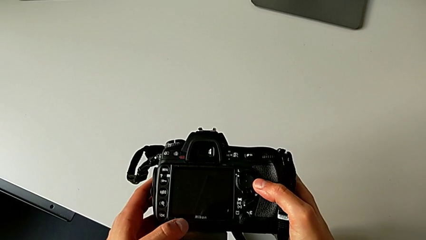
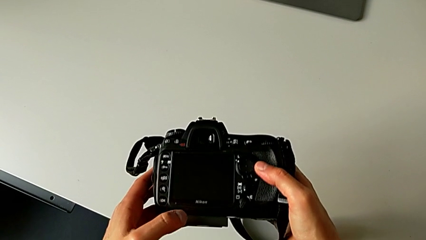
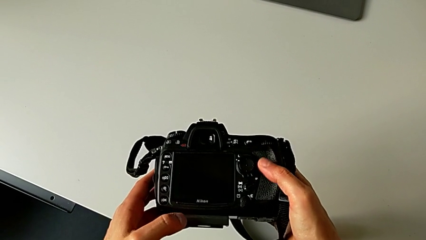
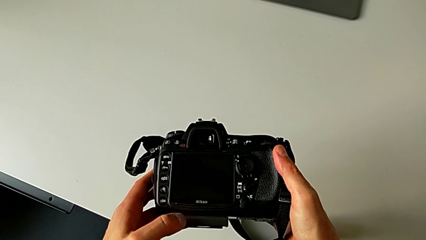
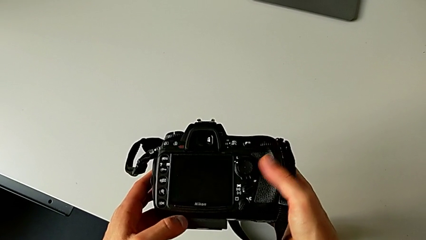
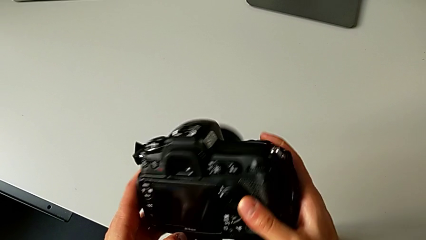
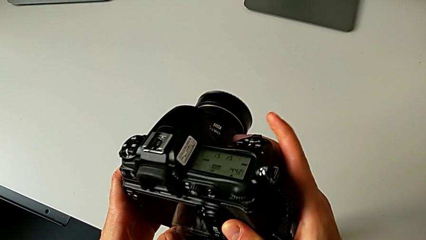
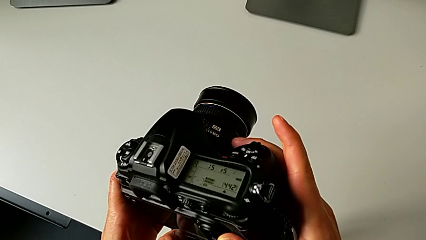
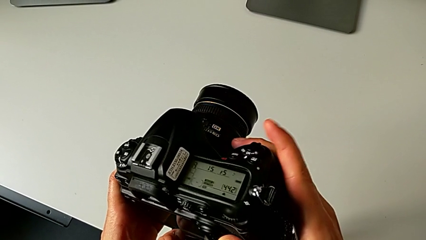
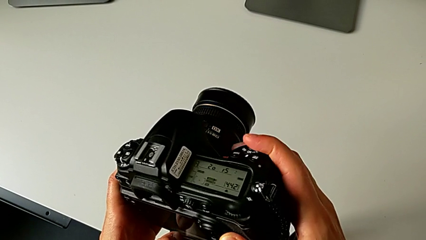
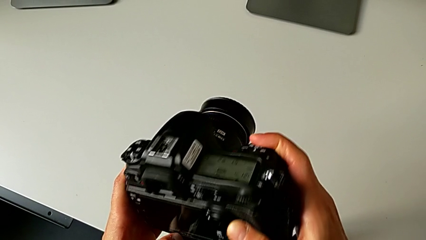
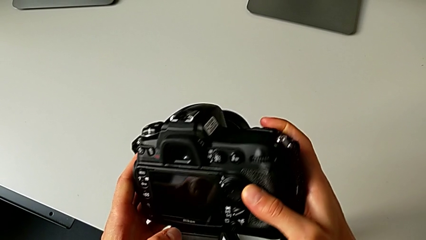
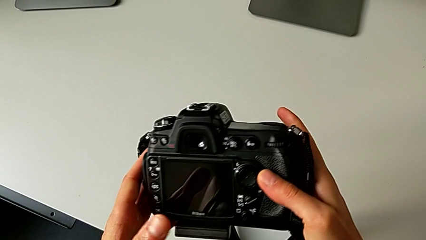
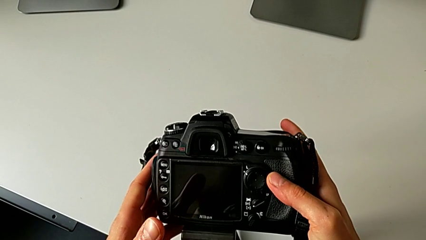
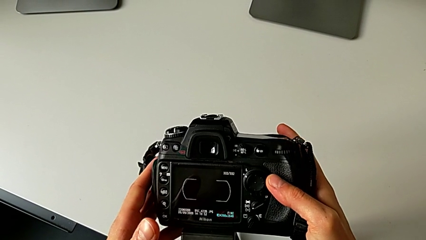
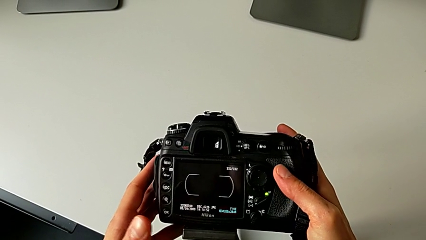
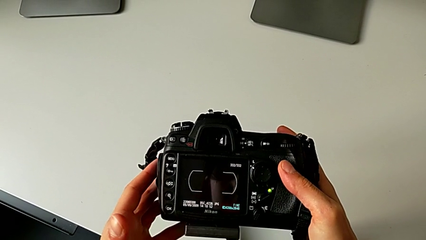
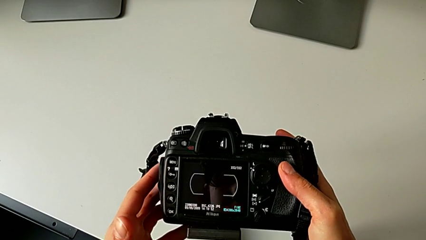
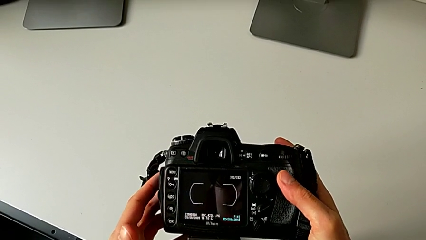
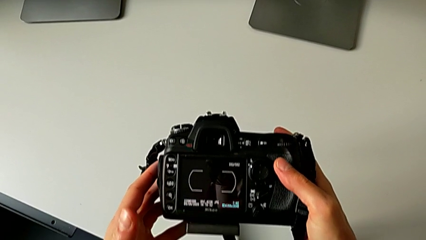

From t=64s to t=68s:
The camera wearer is turning on the DSLR camera. They press the top button and turn on the DSLR.

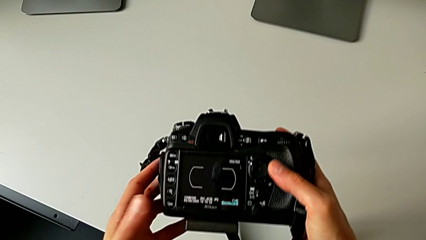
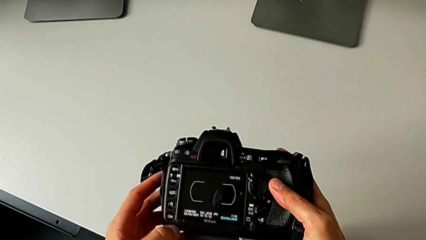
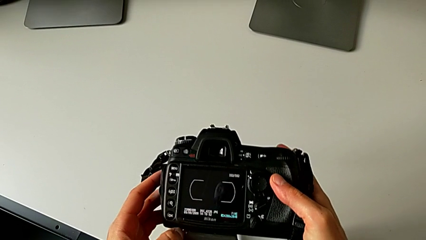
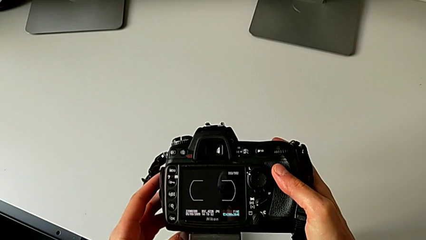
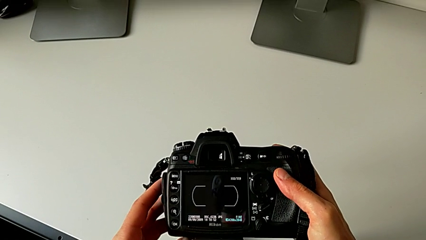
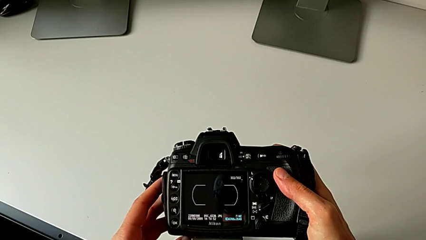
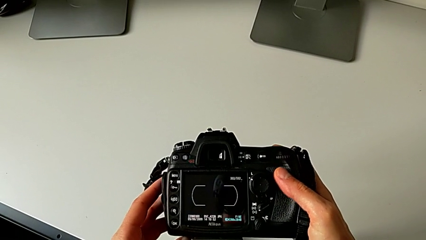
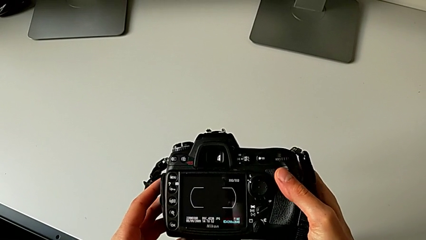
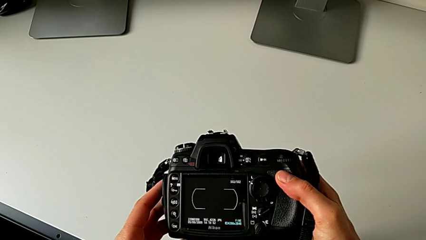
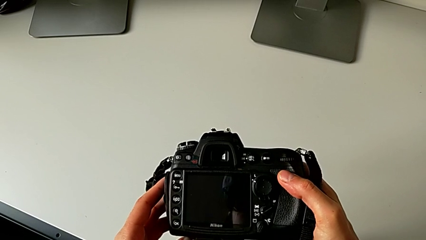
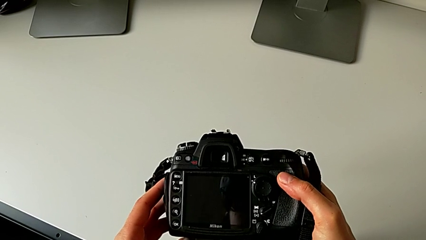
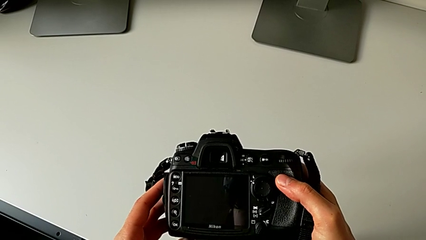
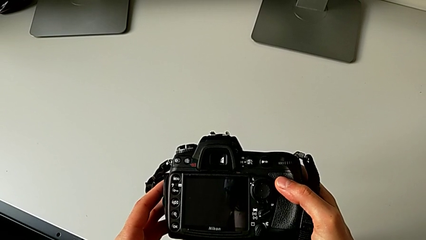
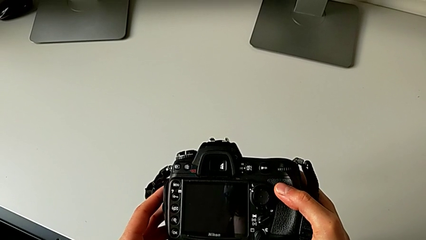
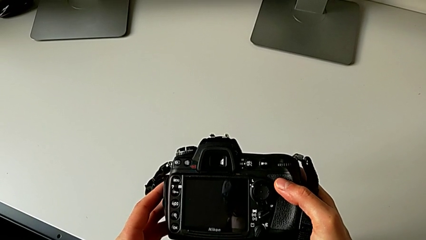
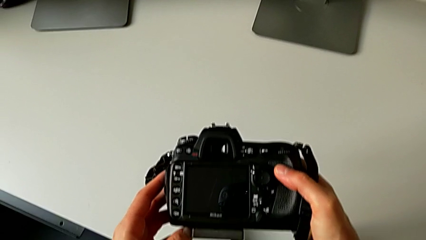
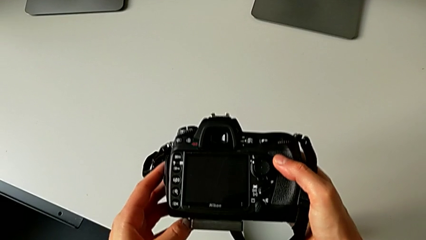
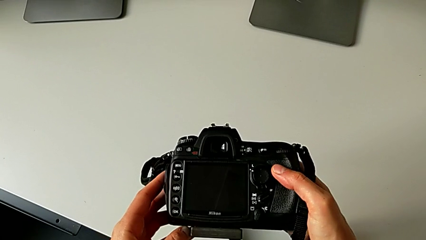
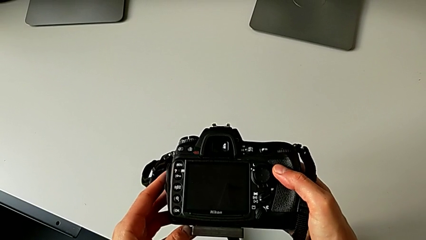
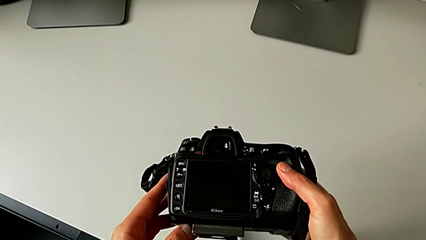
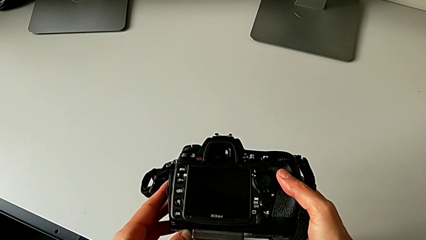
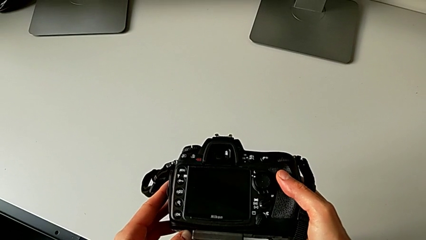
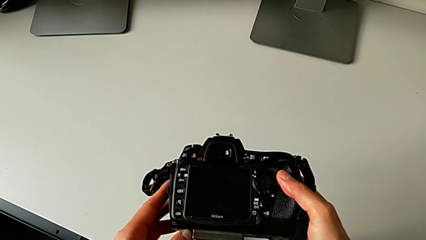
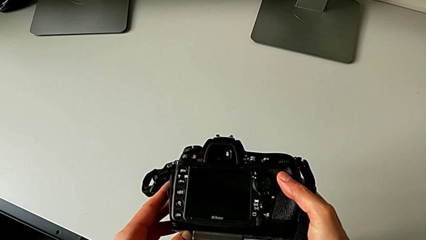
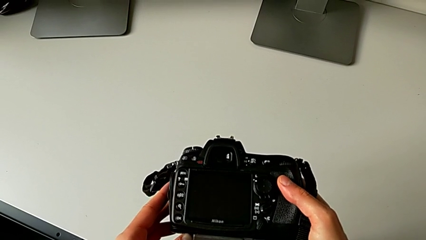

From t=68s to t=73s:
The camera wearer turns off the DSLR camera. They press the top button.

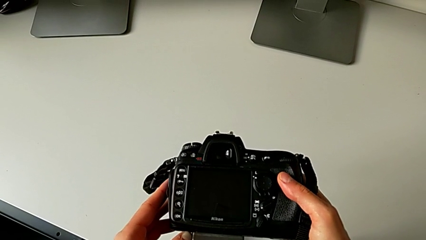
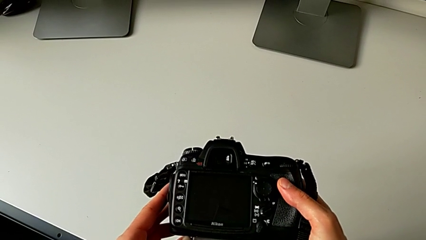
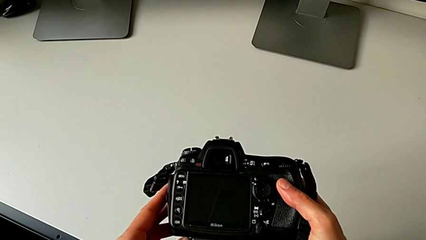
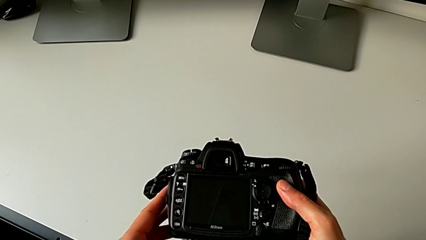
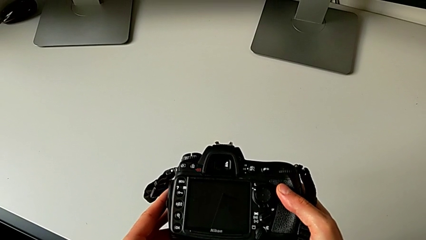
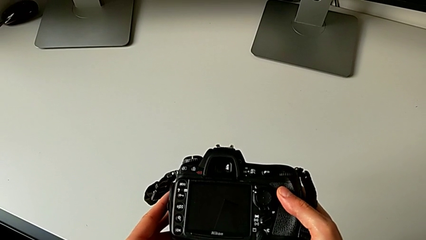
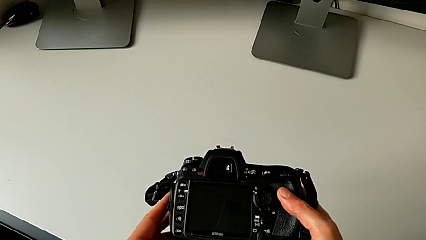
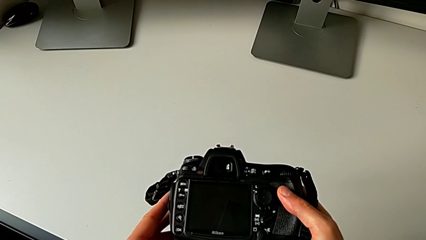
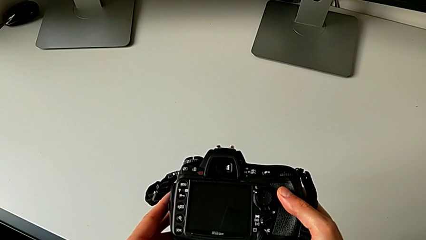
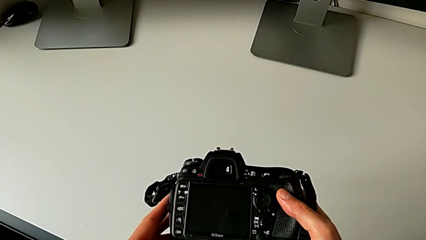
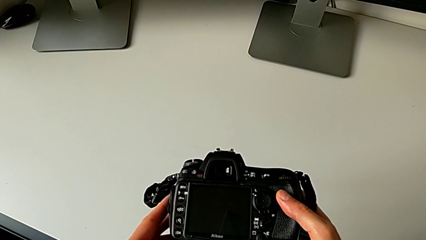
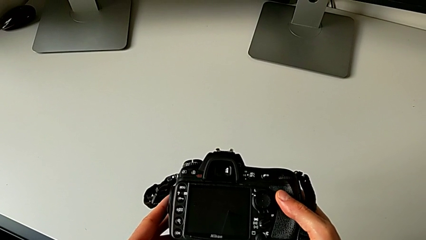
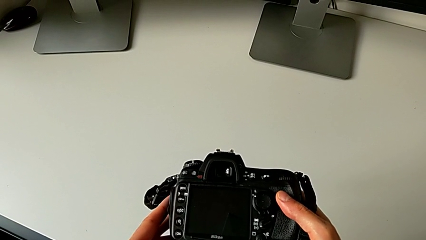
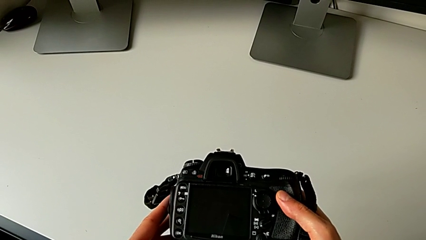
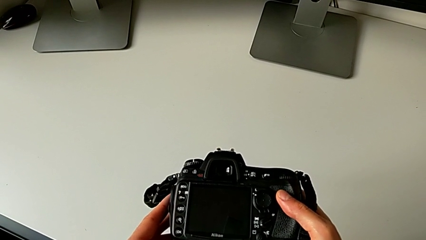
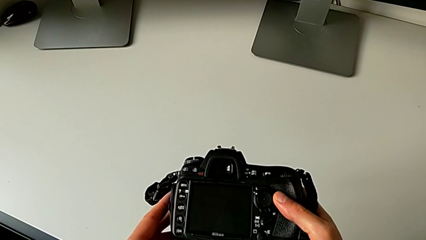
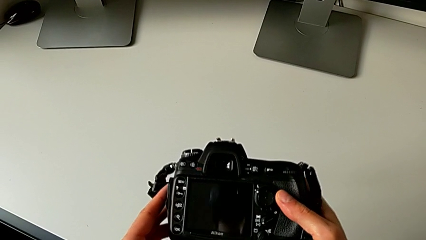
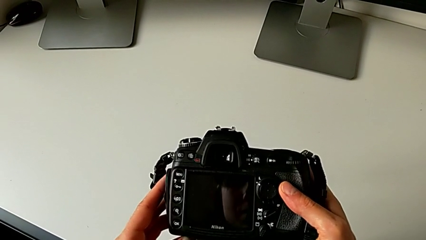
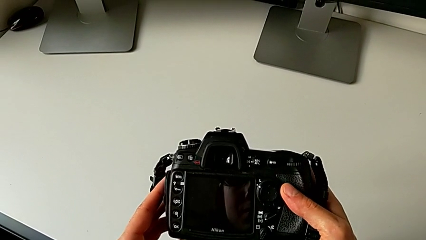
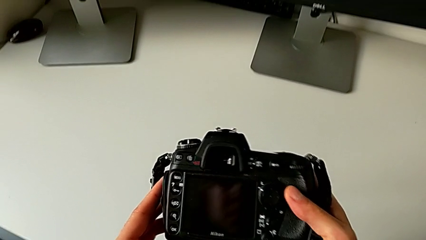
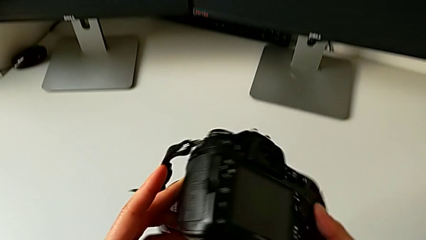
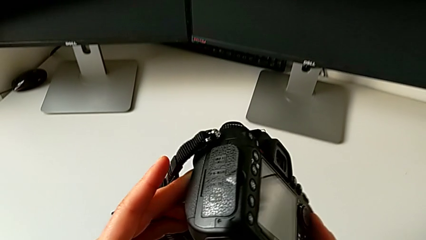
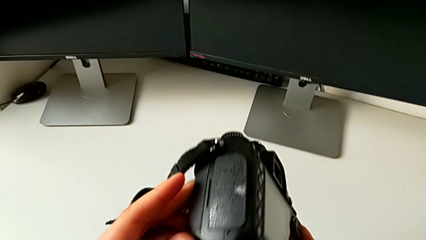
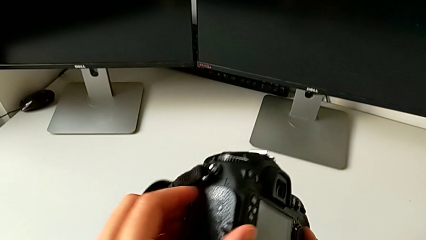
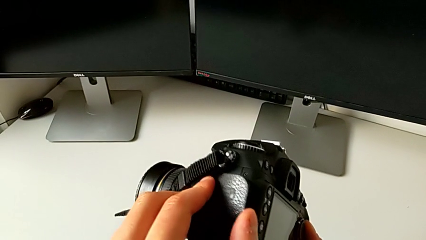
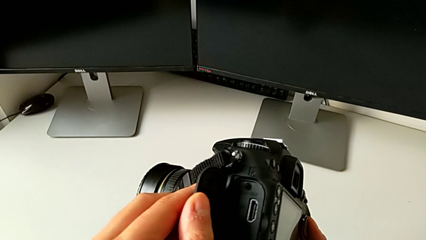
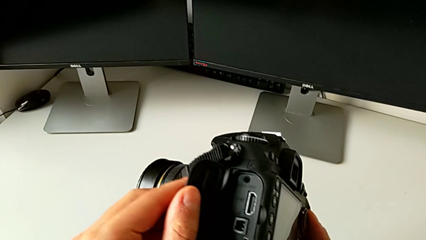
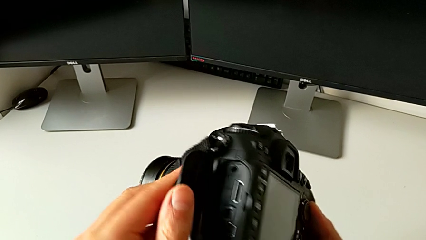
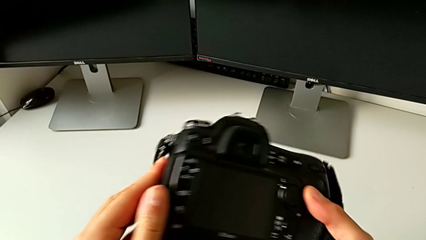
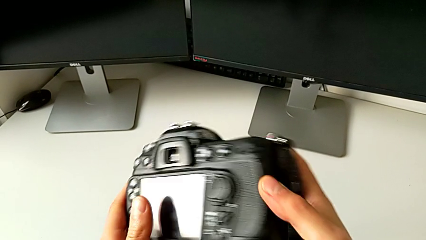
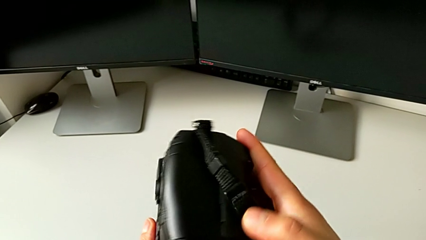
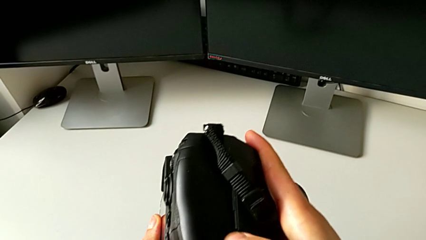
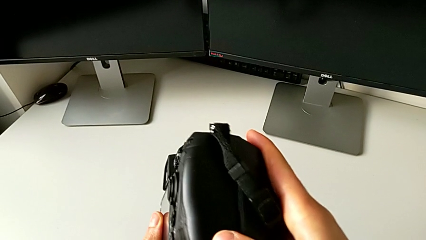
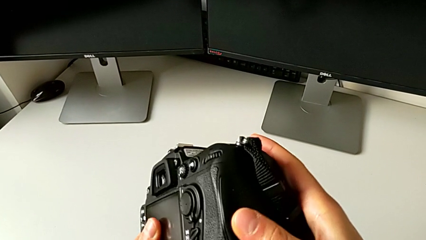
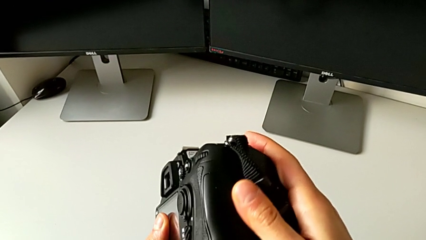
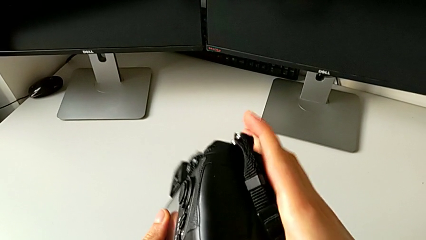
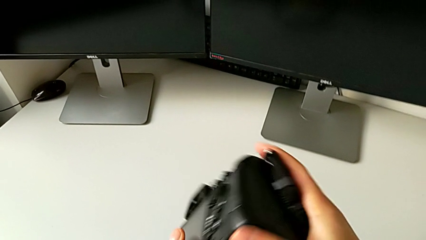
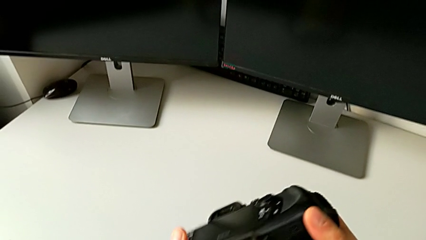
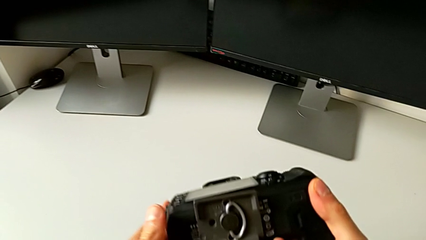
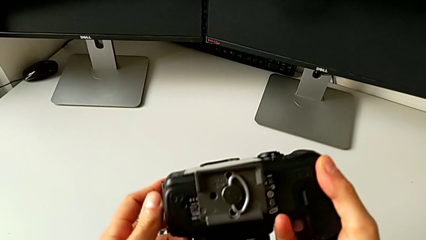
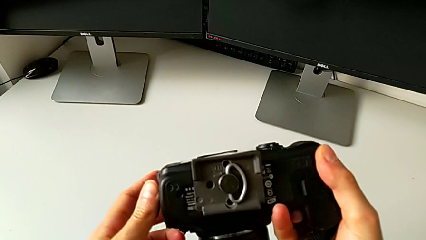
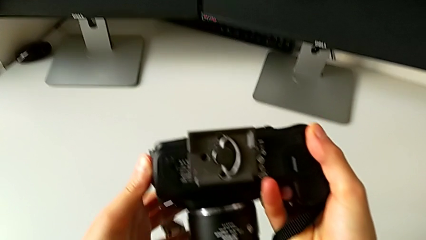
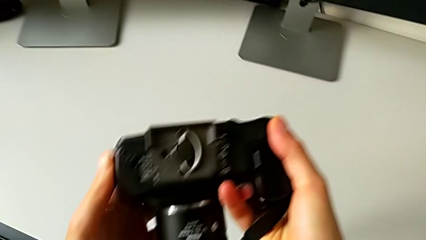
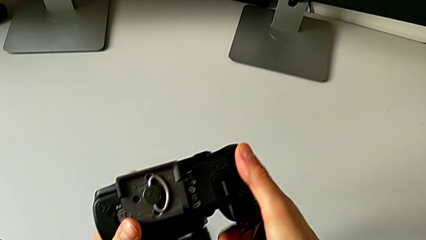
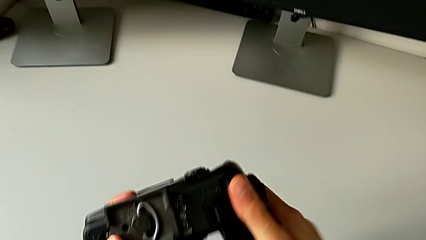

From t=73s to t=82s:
The camera wearer is removing the battery from the DSLR camera. They open the lens cover, wrongly flip the wrong DSLR, approaching the wrong lid, and flip the DSLR.
